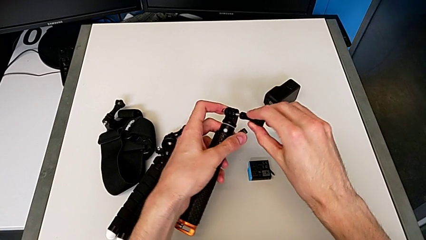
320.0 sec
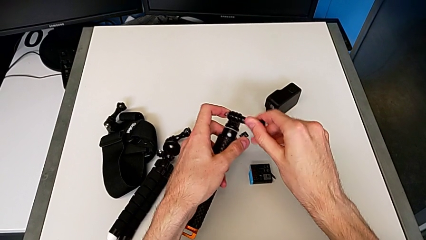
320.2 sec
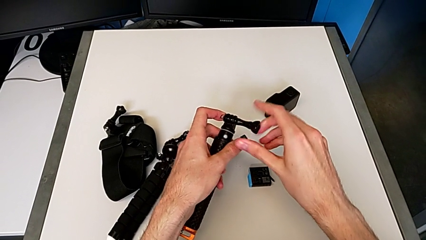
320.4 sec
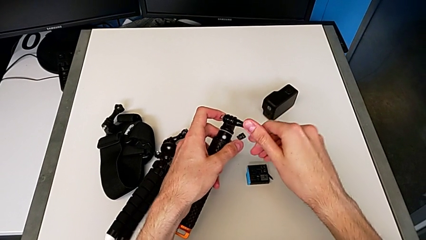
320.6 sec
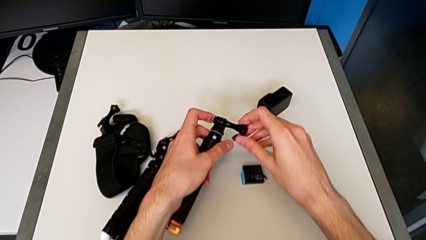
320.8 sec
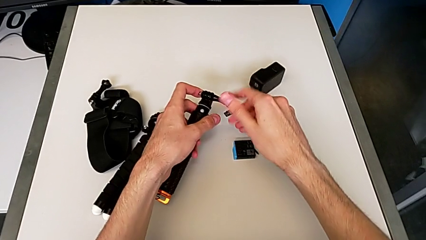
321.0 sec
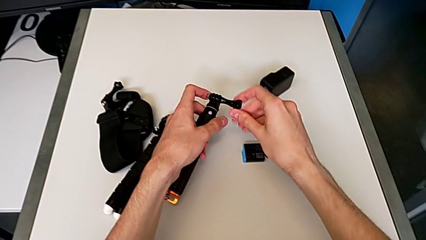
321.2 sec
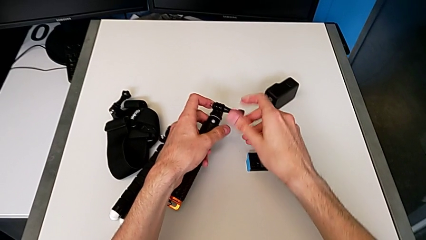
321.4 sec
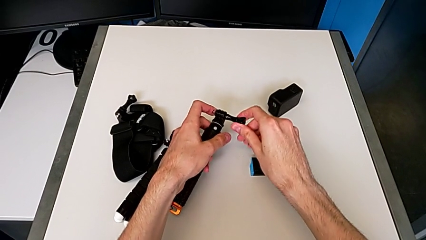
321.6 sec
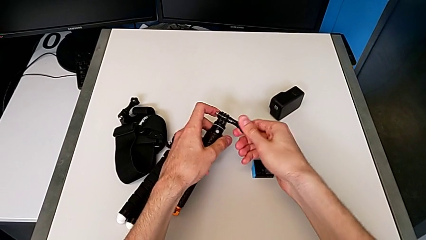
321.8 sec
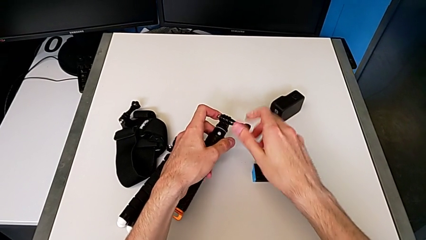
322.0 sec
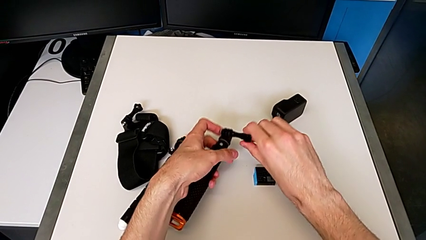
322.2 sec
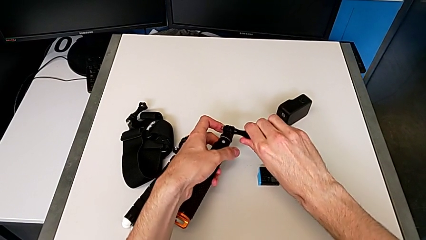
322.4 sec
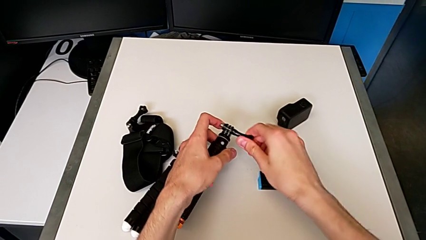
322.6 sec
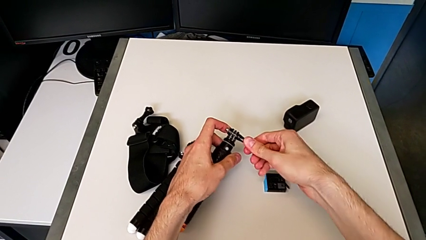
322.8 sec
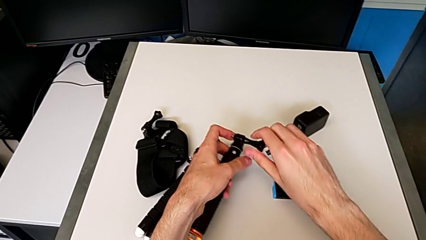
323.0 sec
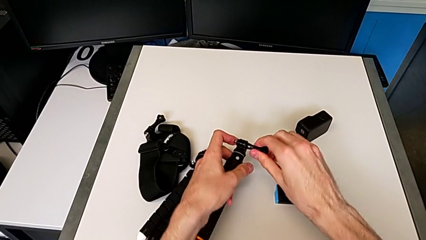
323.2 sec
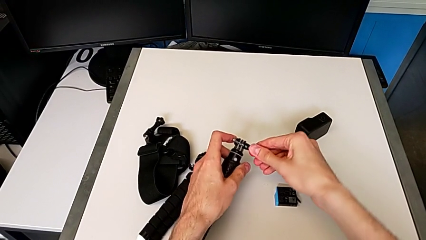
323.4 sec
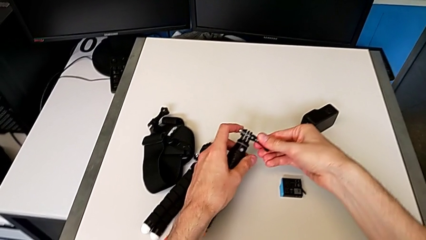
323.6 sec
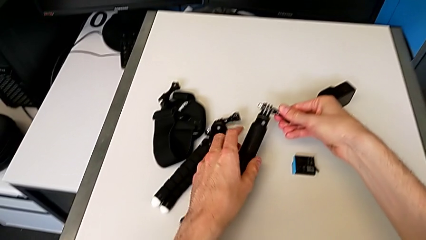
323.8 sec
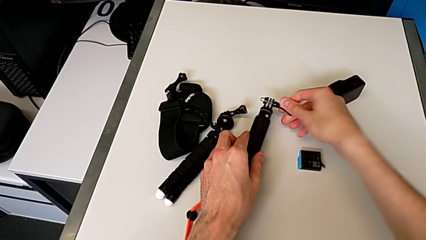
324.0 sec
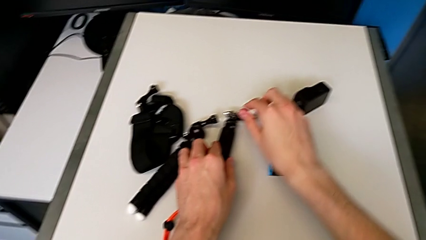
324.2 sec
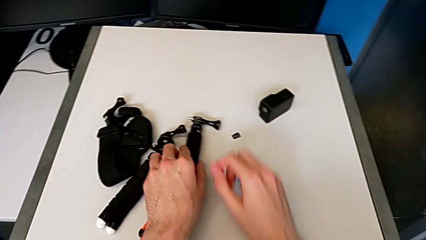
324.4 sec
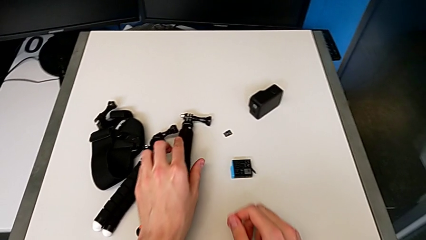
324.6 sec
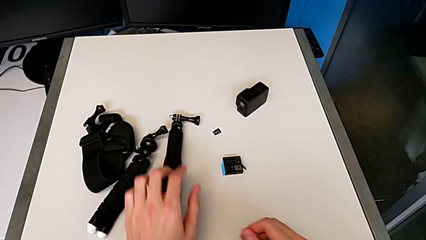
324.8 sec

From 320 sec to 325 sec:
The camera wearer is removing the GoPro's handheld grip. They keep screwing the black screw.
